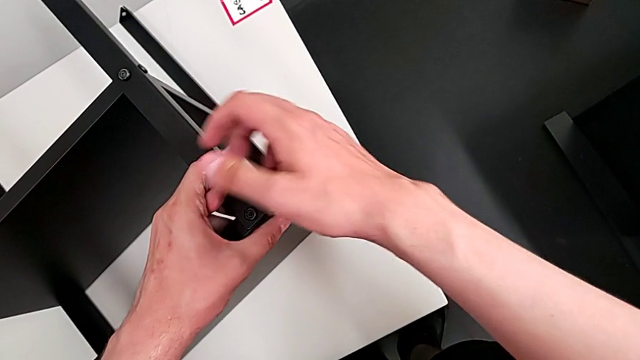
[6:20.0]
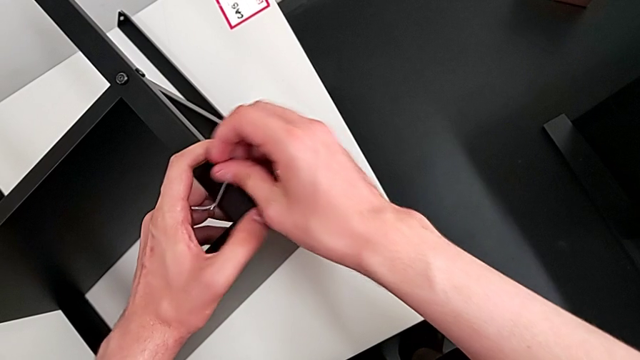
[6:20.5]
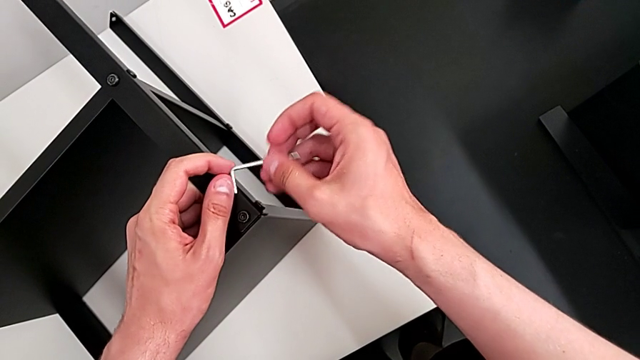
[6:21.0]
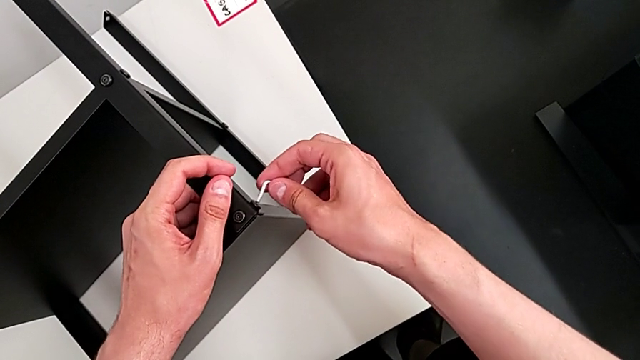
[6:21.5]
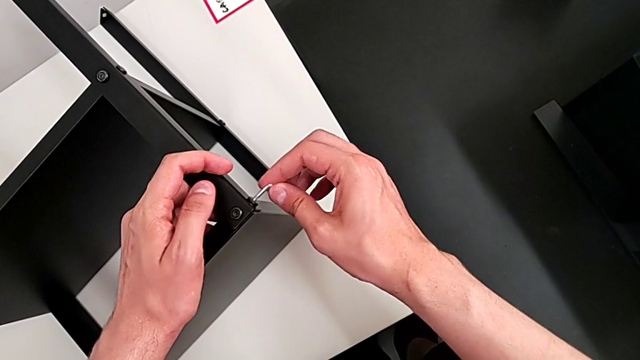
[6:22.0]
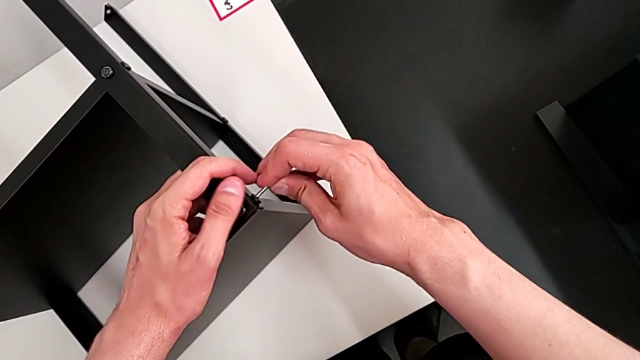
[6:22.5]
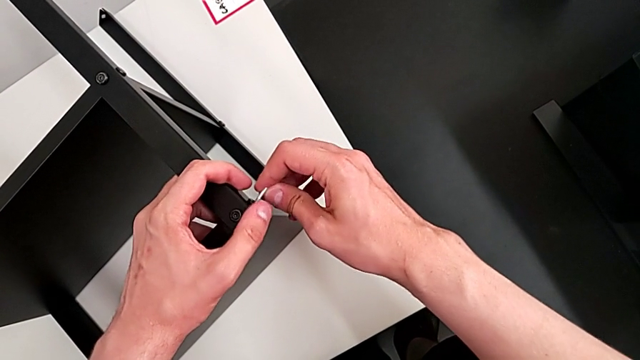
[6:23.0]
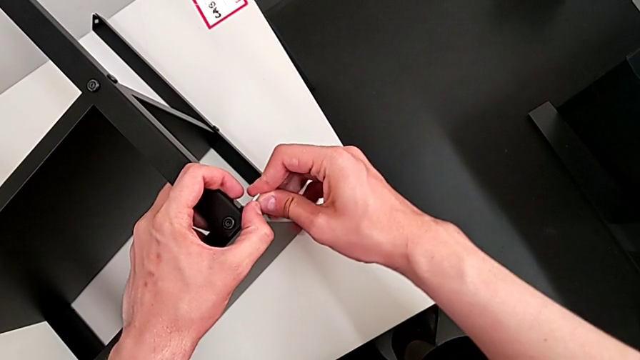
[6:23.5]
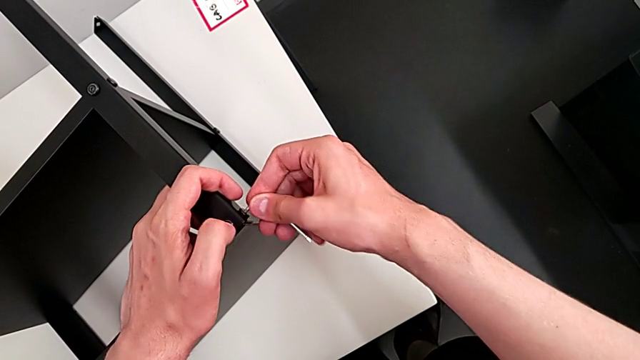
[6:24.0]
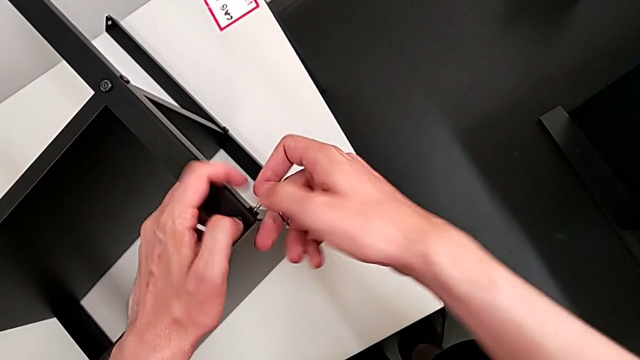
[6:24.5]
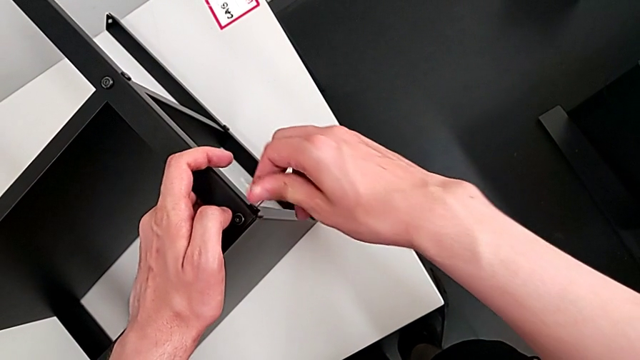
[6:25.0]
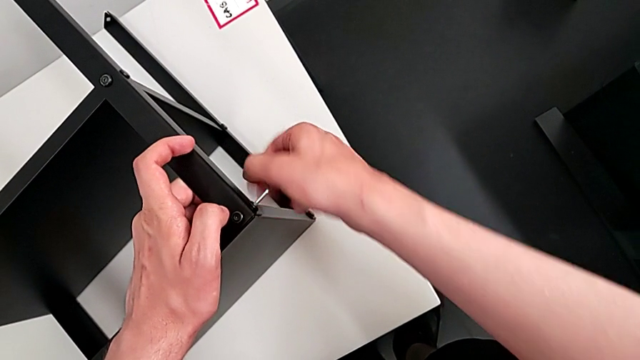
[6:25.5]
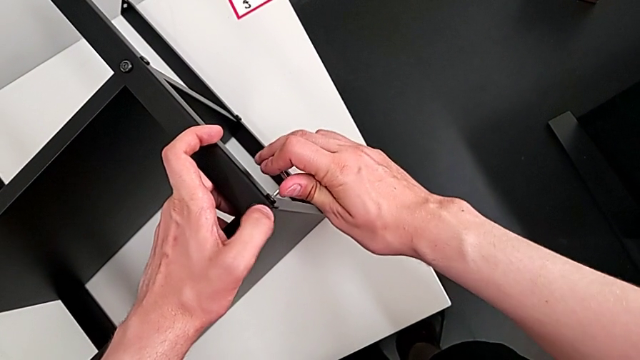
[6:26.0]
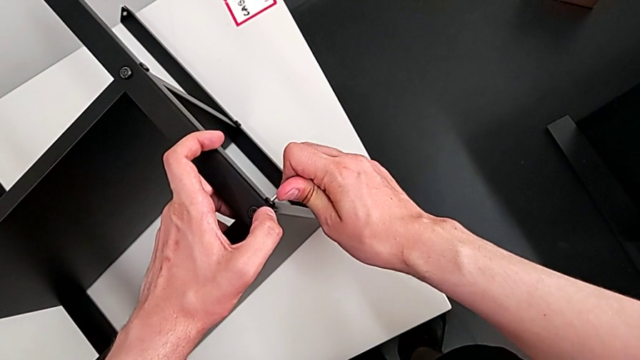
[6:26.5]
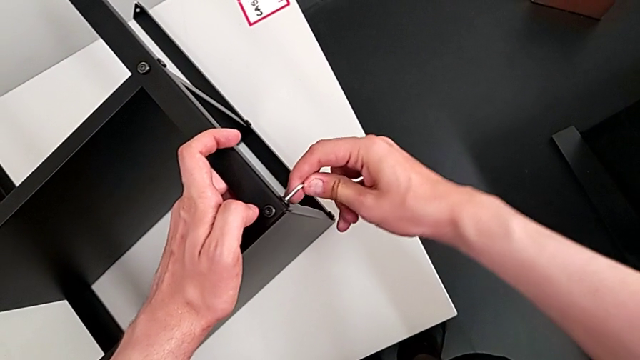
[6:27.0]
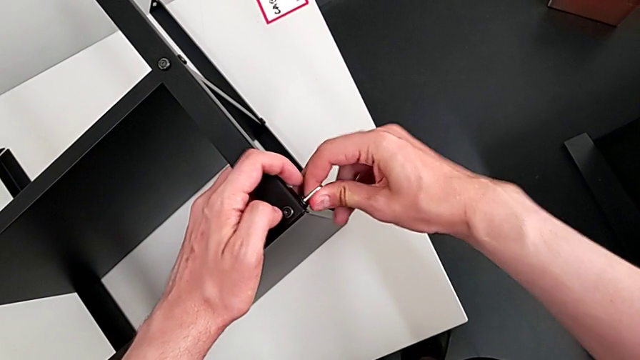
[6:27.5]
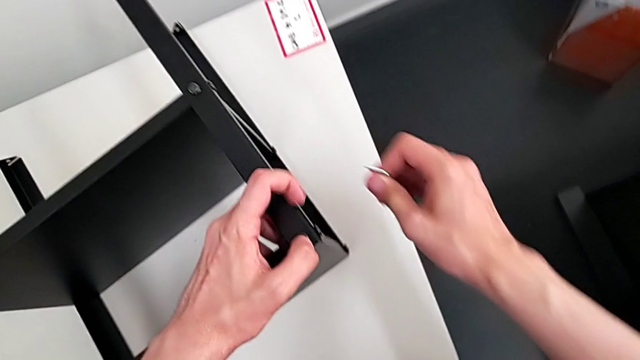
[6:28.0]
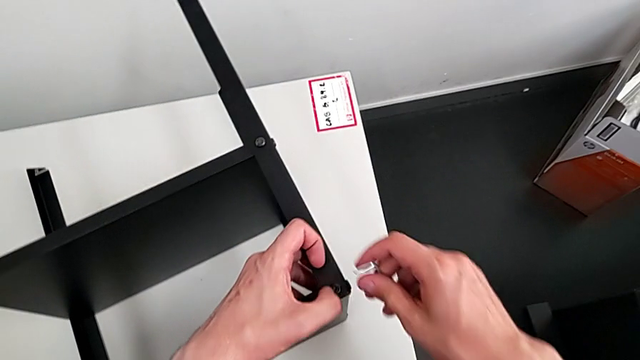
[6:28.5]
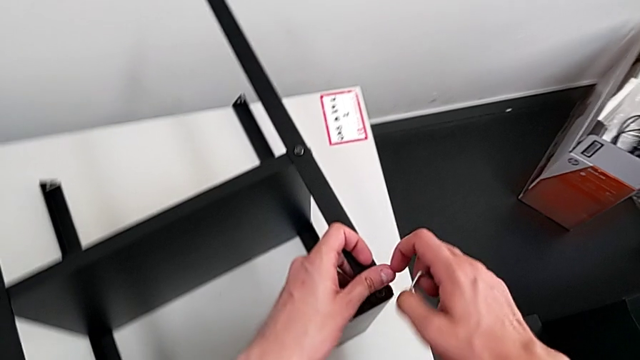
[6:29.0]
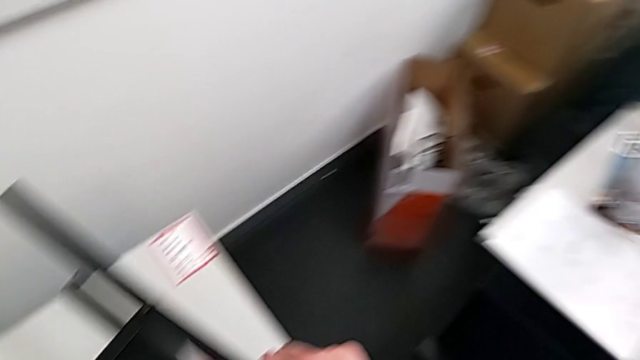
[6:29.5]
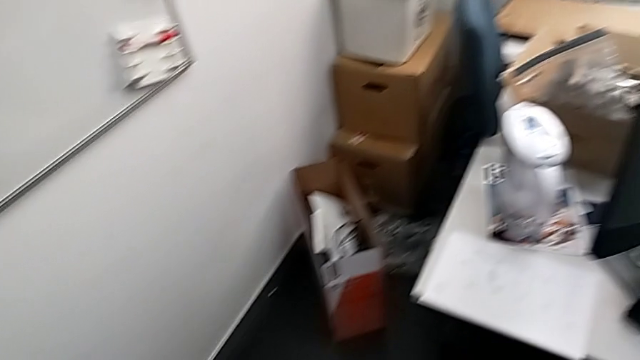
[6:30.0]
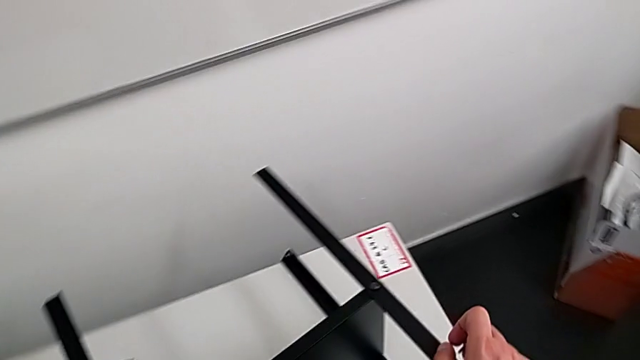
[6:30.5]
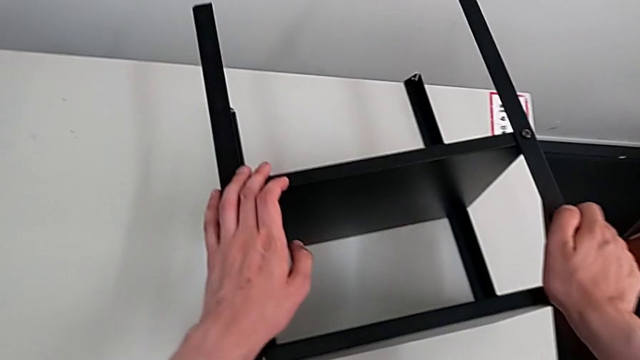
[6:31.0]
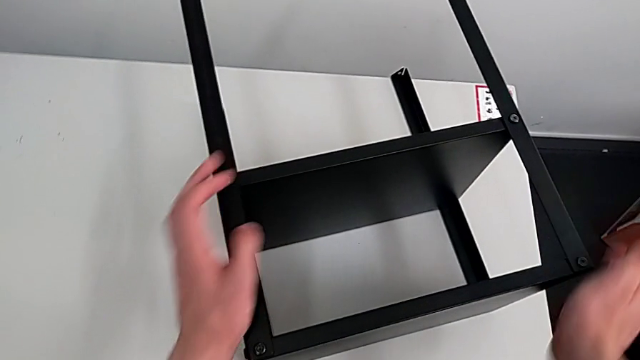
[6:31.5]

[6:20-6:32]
The camera wearer is assembling the top table with the furniture. They grab the Allen wrench, insert it, screw the hex socket head, withdraw the Allen wrench, grab it and grab the nightstand.

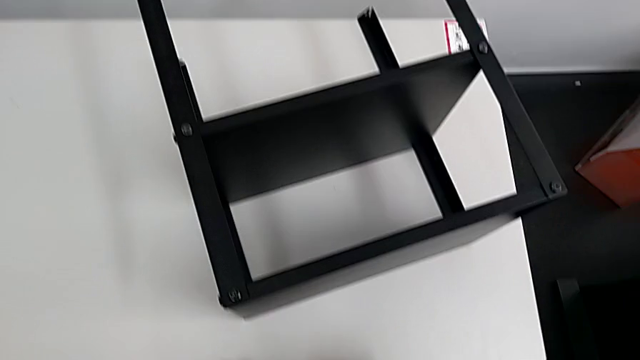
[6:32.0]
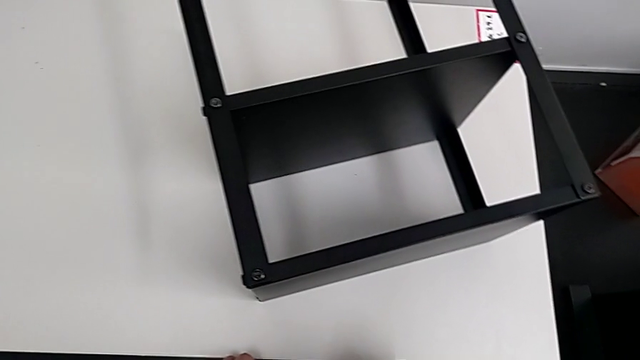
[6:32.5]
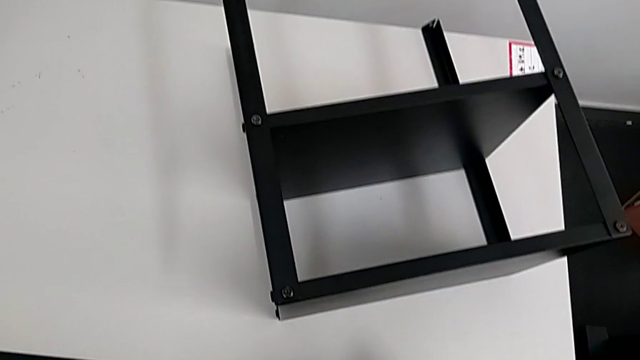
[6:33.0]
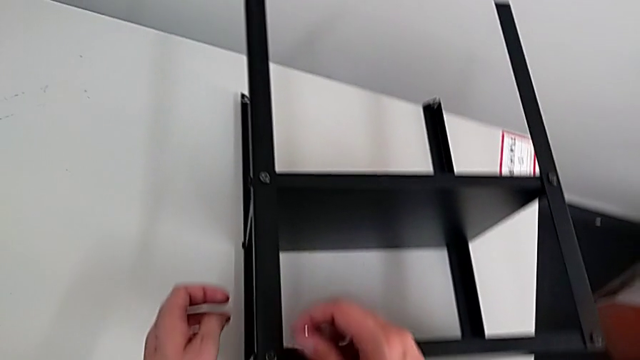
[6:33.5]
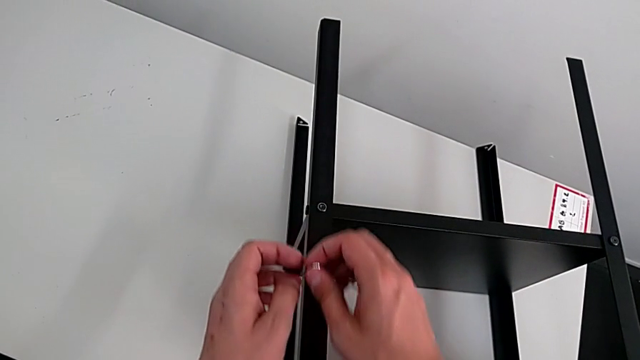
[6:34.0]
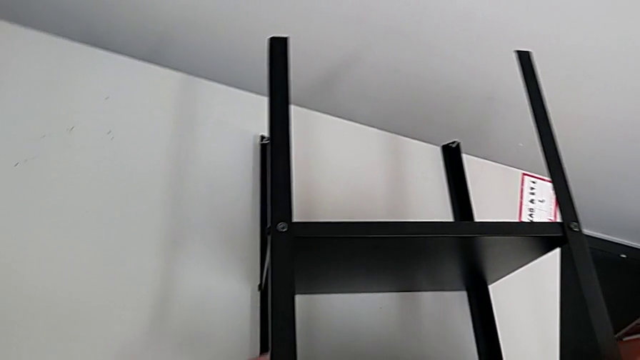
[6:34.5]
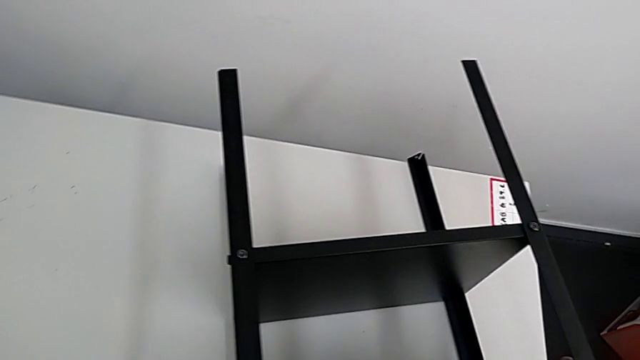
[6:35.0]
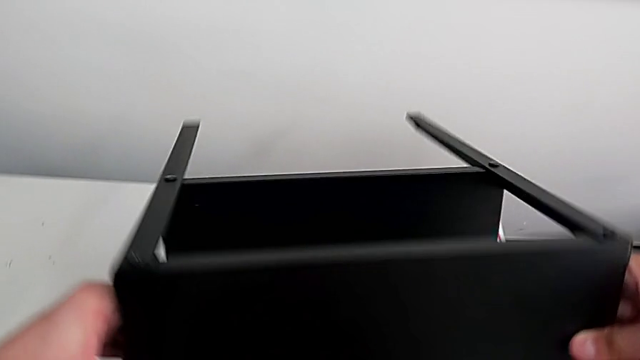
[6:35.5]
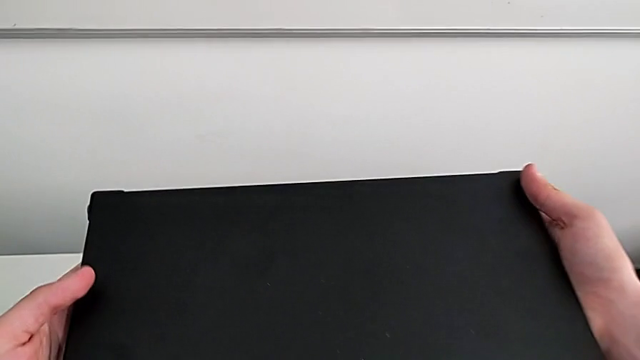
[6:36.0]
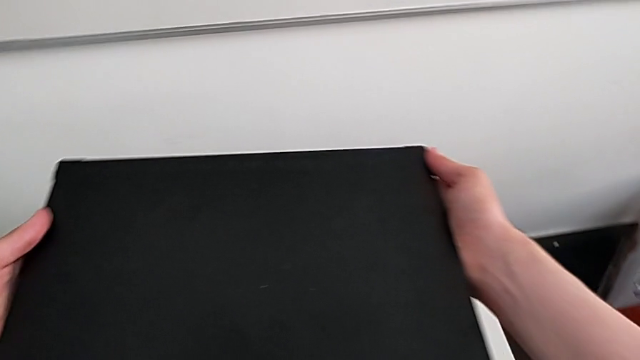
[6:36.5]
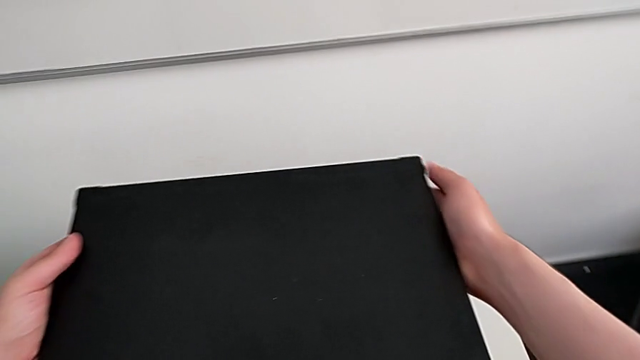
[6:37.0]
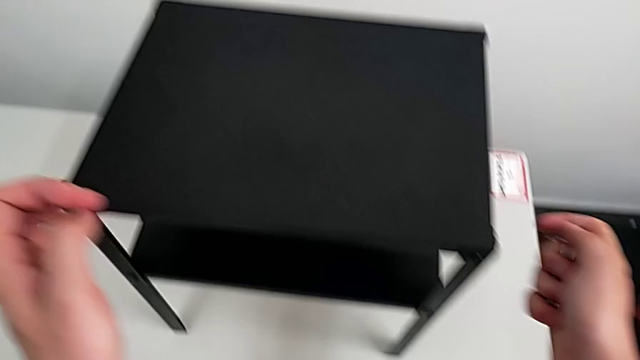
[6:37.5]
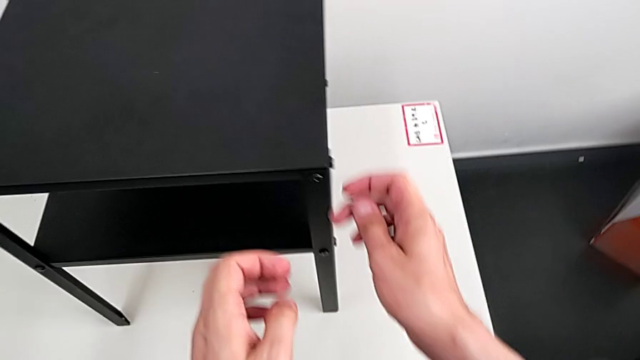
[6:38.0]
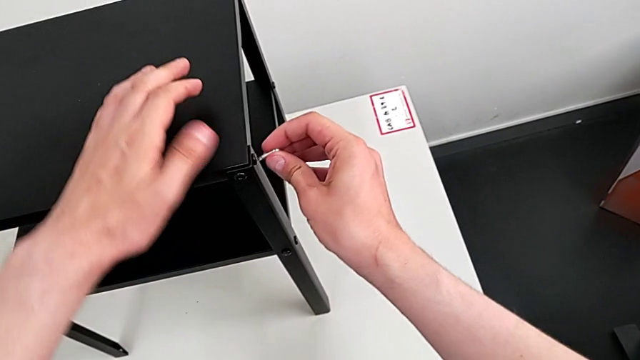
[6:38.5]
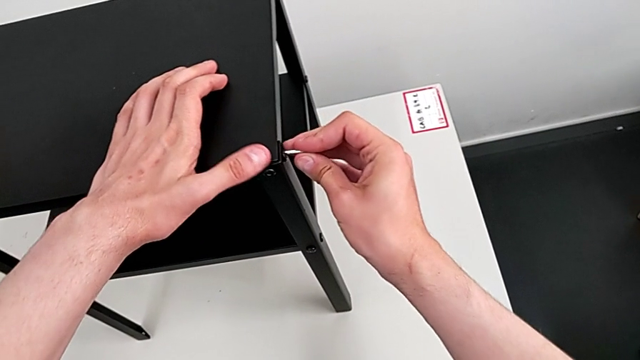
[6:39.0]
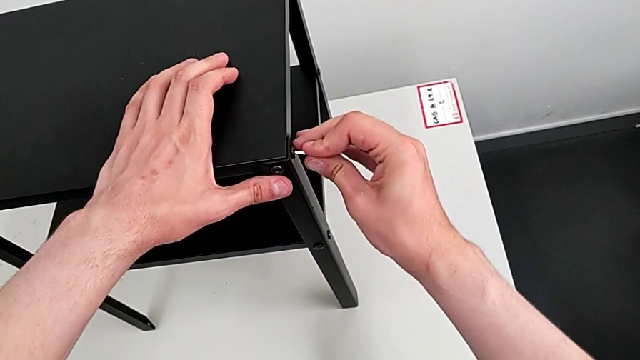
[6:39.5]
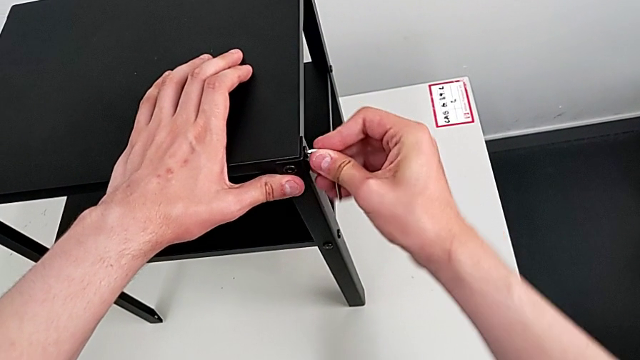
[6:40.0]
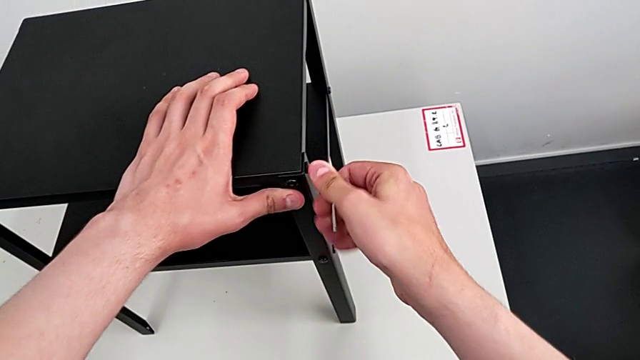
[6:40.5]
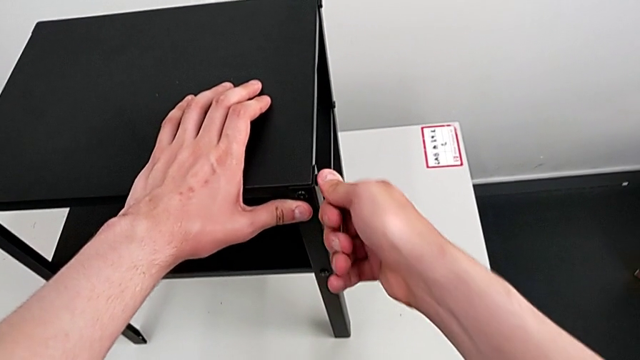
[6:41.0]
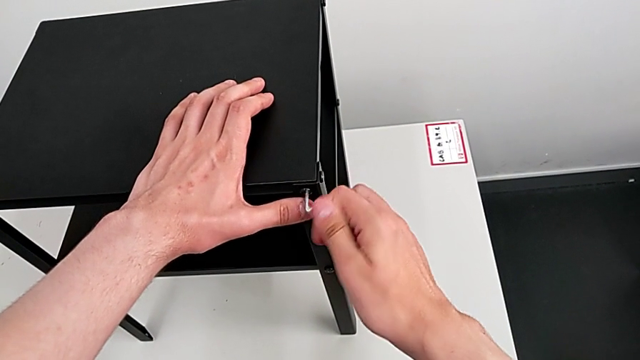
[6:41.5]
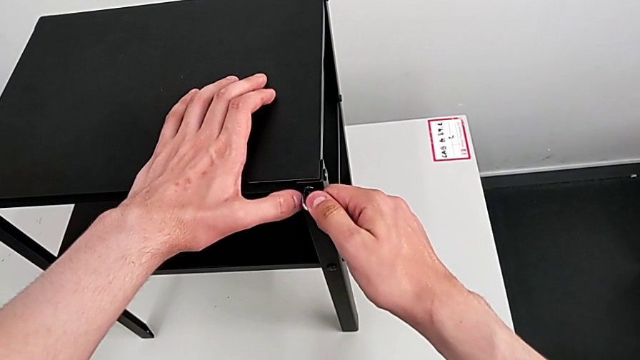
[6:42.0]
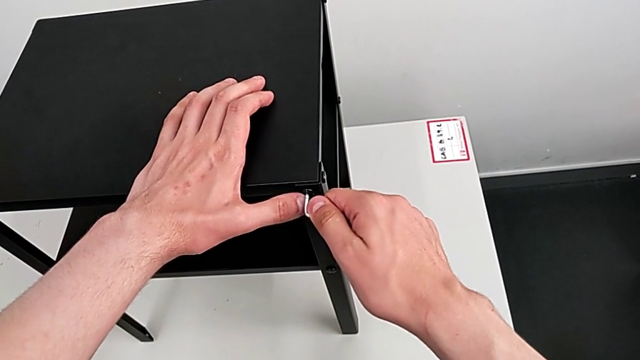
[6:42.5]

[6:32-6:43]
The camera wearer is tightening all the bolts on the furniture. They rotate the nightstand, place it, align the Allen wrench and screw the hex socket head.
